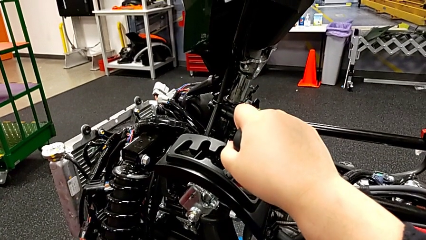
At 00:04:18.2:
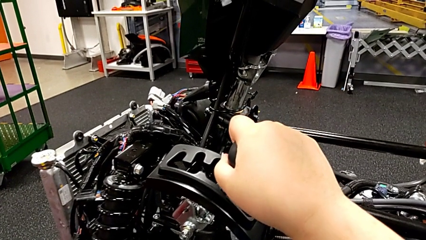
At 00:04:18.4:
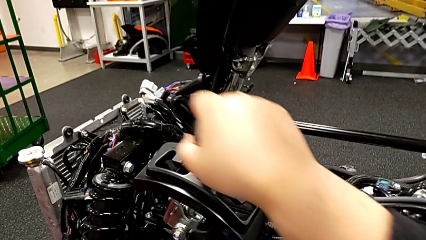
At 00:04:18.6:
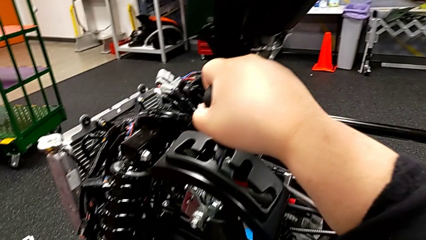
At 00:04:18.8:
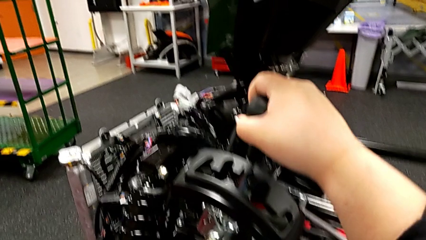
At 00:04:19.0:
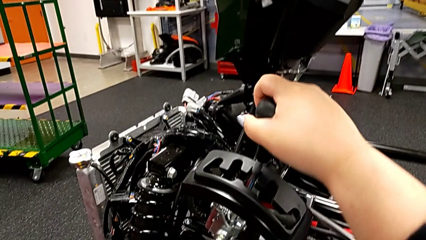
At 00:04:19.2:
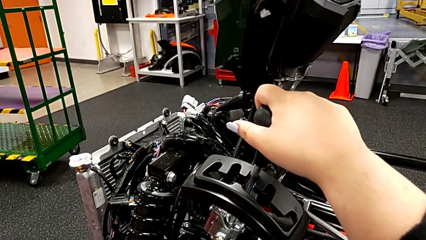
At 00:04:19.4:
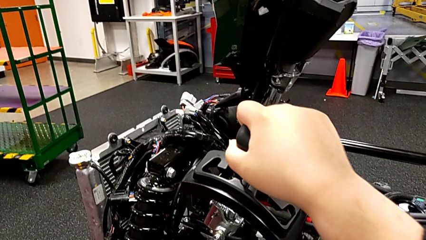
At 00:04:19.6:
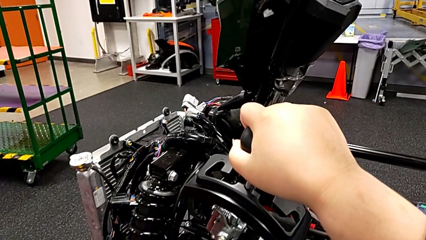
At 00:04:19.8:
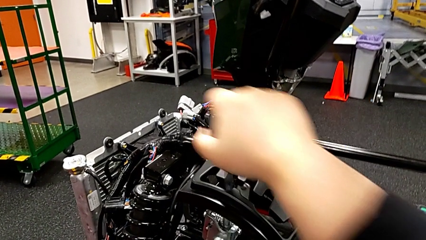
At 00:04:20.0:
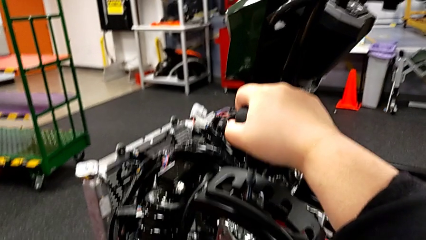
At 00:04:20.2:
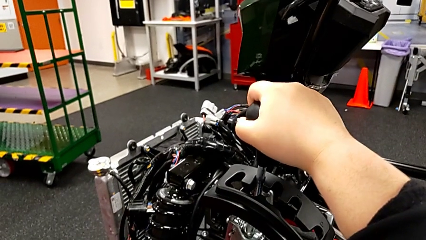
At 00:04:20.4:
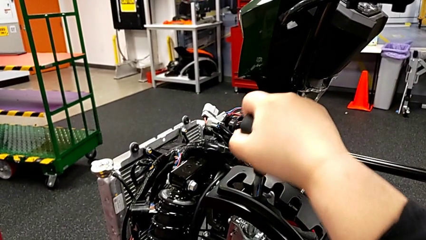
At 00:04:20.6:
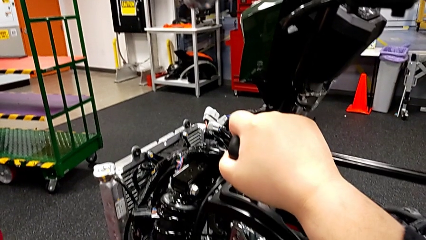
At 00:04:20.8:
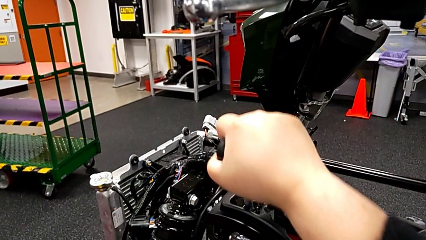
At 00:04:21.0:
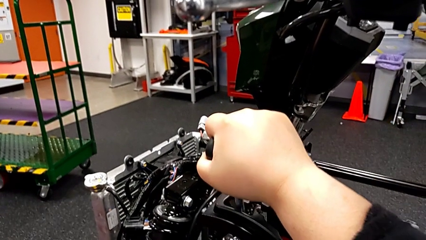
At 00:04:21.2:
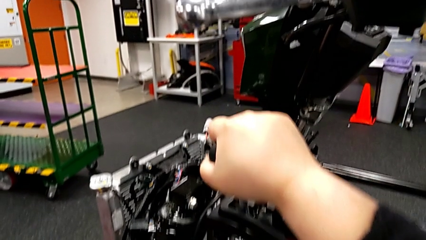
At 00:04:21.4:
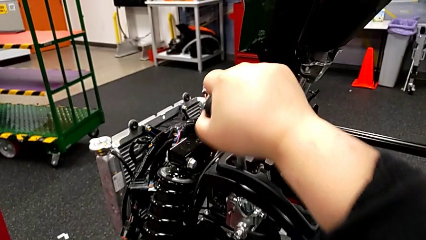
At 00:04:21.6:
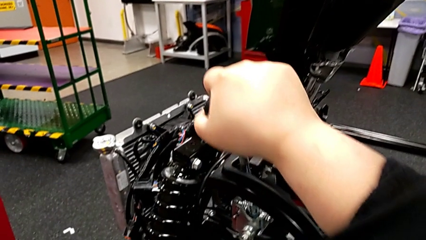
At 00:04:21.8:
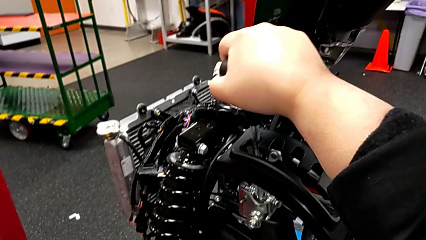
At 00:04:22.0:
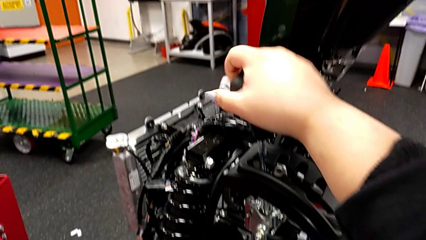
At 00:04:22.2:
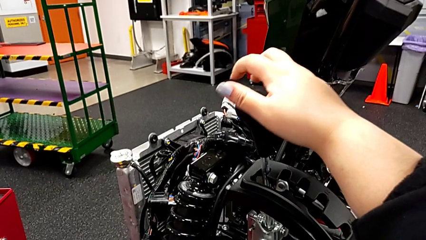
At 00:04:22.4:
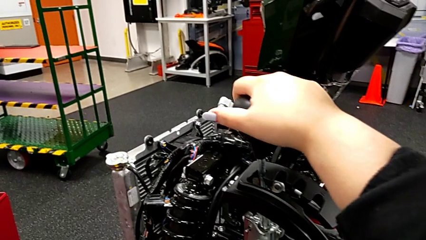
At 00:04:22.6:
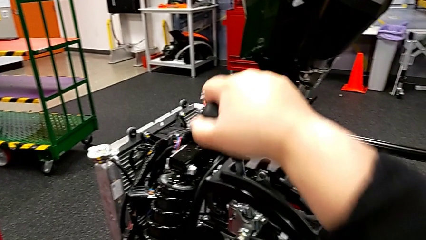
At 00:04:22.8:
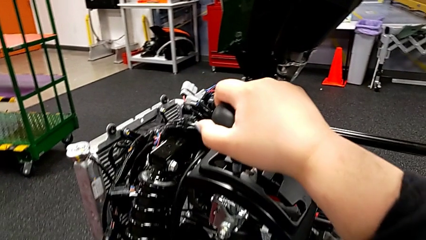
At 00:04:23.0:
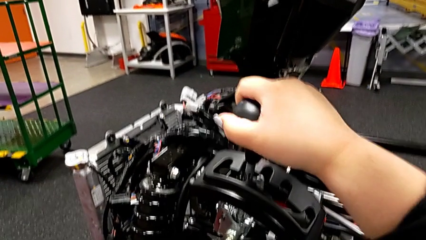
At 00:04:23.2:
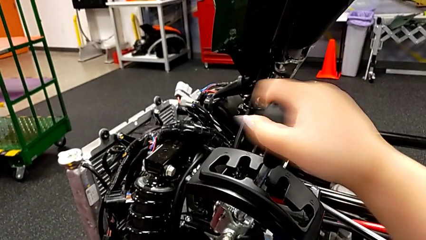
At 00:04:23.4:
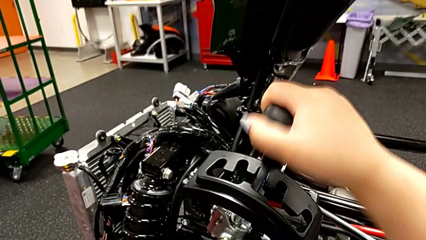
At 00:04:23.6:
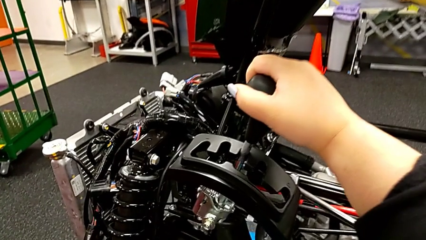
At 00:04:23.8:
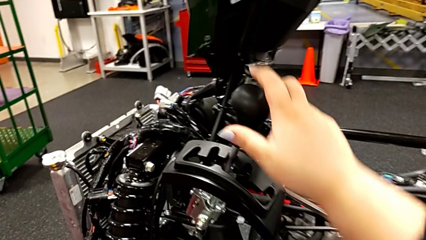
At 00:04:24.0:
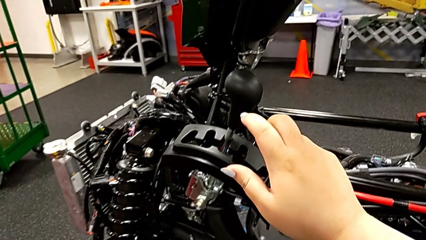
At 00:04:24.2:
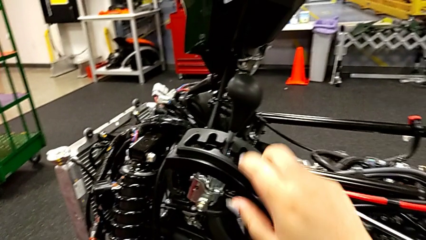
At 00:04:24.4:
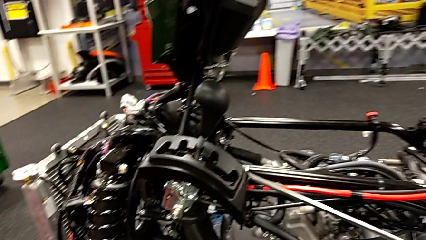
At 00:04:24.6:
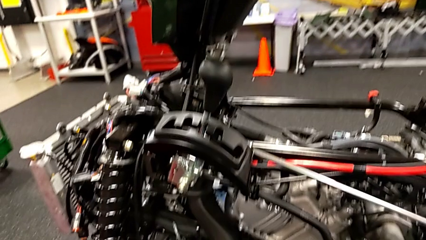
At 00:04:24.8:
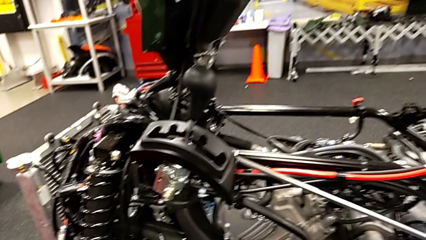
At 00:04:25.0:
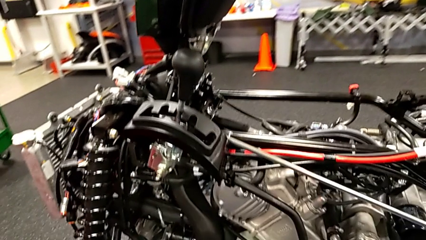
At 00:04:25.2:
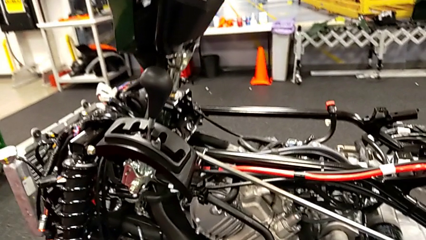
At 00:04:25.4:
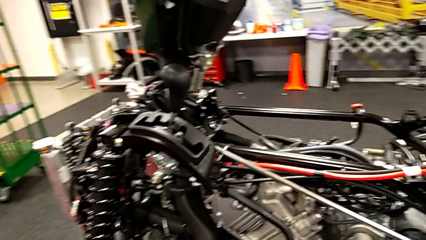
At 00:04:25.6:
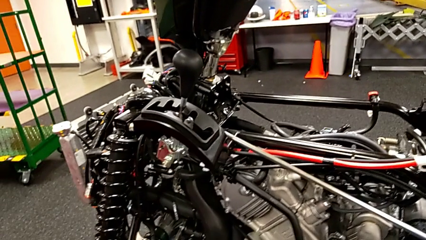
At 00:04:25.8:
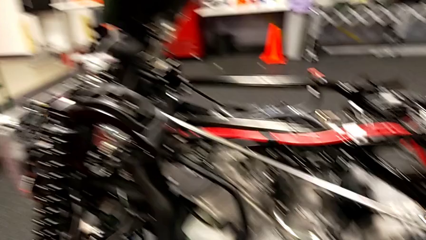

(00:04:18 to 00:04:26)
The camera wearer is shifting through all the gears. They shift the second lever, shift the third lever, shift the fourth lever and shift the lever.

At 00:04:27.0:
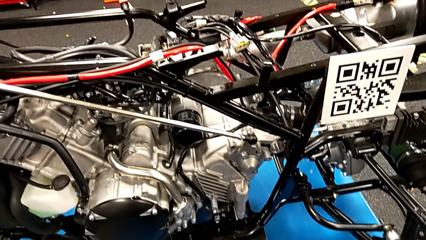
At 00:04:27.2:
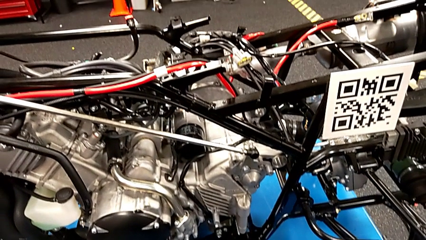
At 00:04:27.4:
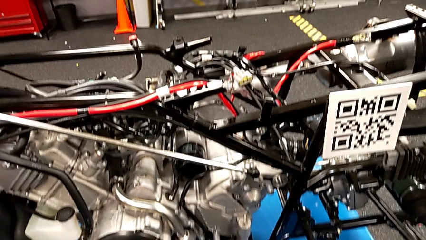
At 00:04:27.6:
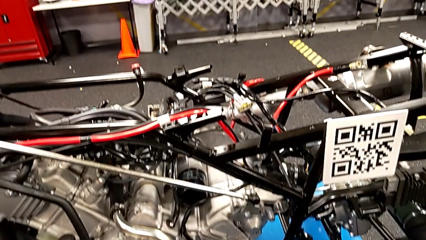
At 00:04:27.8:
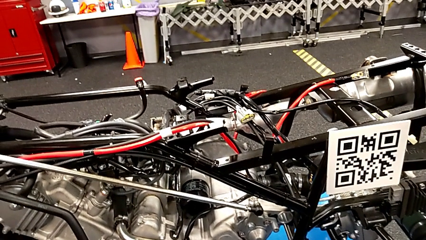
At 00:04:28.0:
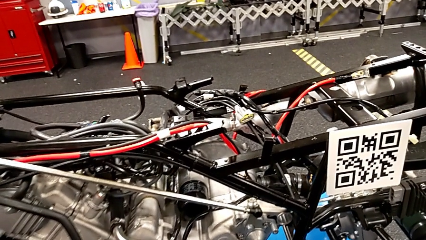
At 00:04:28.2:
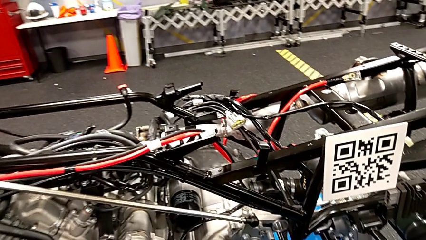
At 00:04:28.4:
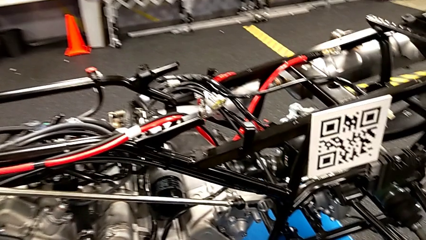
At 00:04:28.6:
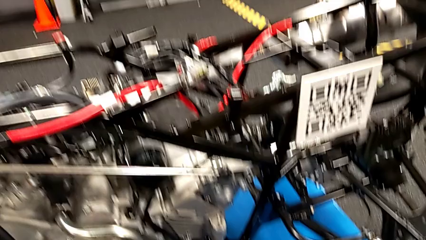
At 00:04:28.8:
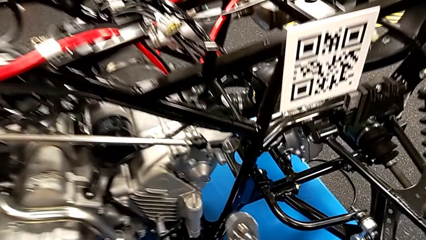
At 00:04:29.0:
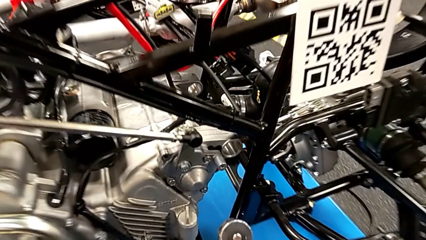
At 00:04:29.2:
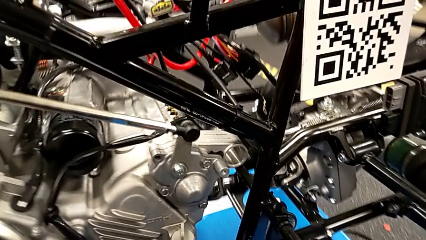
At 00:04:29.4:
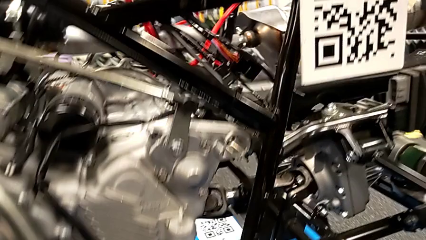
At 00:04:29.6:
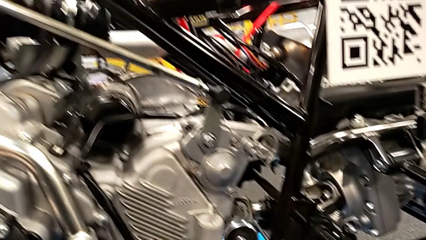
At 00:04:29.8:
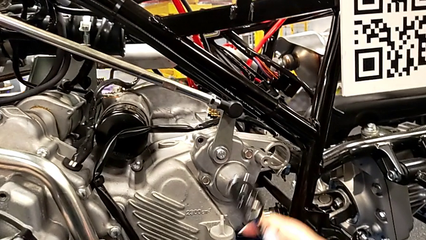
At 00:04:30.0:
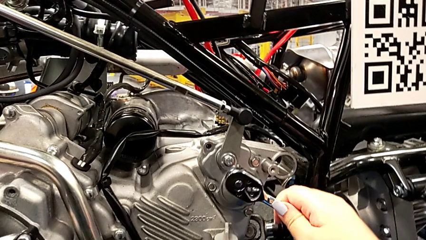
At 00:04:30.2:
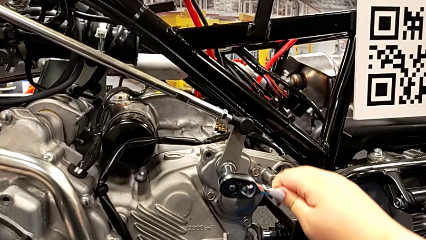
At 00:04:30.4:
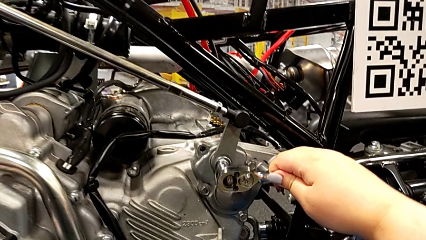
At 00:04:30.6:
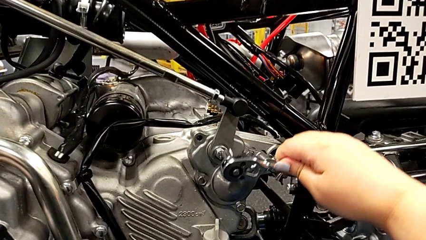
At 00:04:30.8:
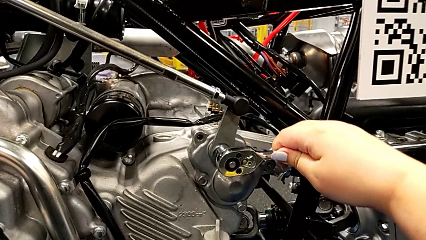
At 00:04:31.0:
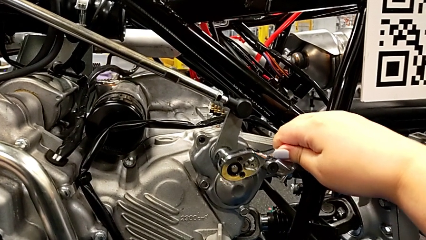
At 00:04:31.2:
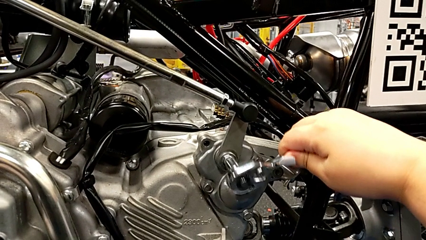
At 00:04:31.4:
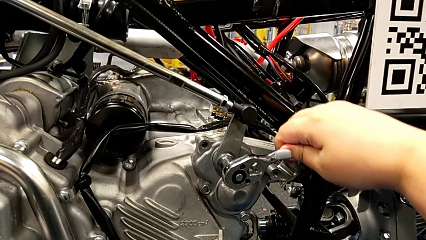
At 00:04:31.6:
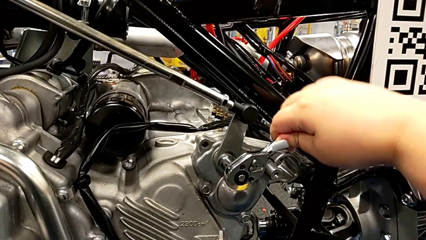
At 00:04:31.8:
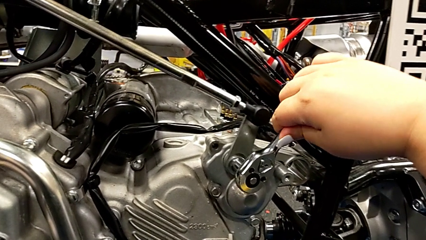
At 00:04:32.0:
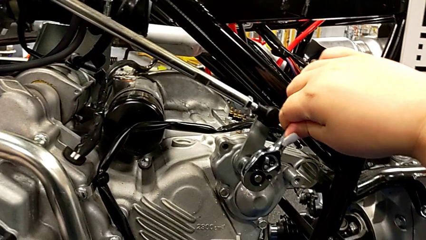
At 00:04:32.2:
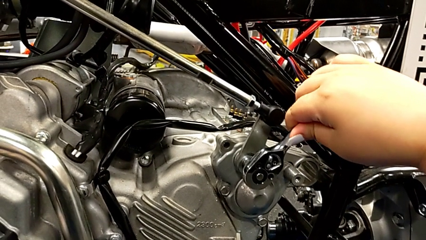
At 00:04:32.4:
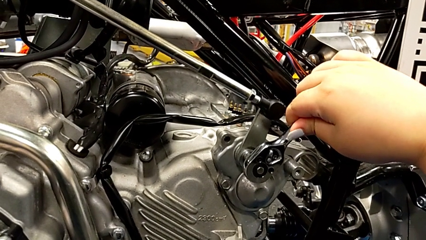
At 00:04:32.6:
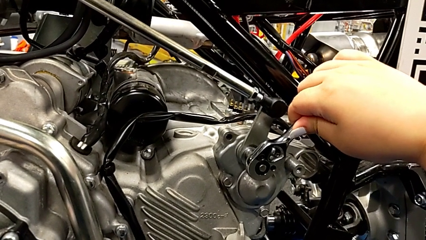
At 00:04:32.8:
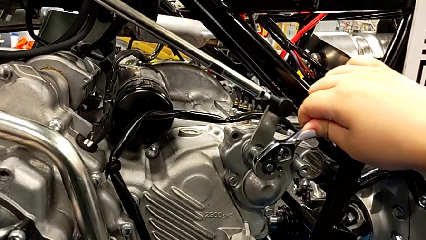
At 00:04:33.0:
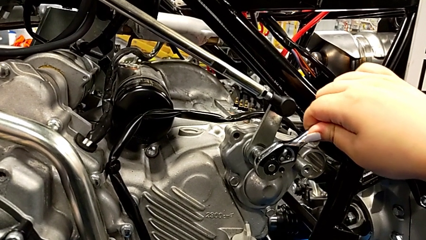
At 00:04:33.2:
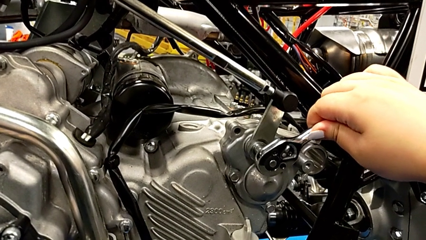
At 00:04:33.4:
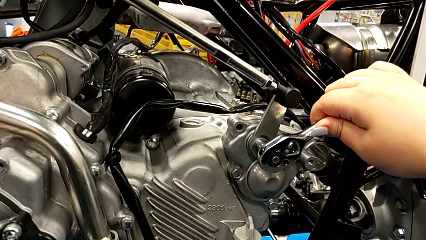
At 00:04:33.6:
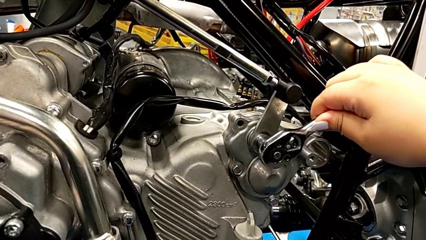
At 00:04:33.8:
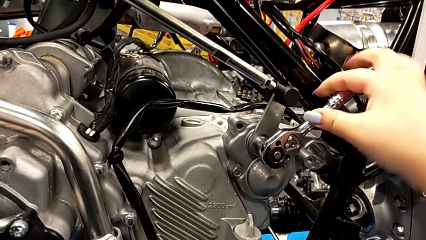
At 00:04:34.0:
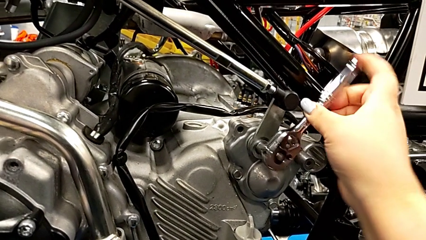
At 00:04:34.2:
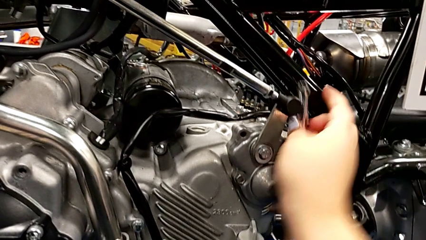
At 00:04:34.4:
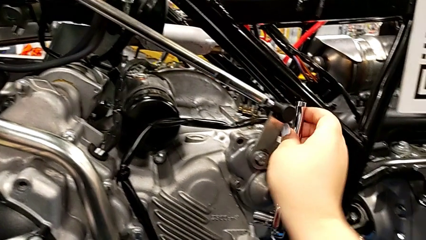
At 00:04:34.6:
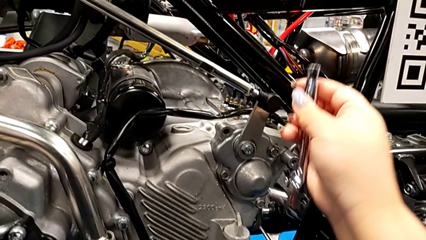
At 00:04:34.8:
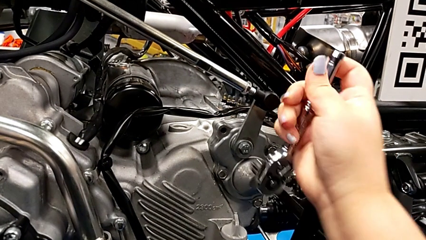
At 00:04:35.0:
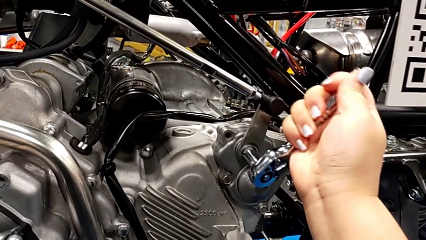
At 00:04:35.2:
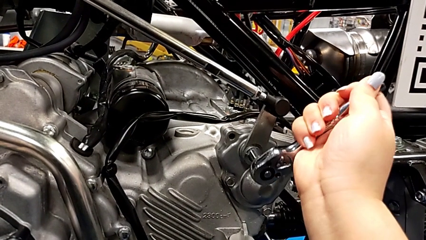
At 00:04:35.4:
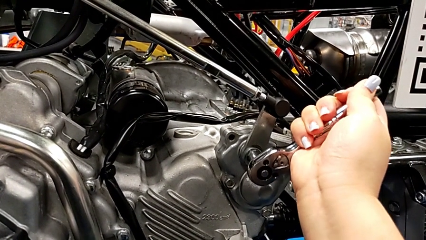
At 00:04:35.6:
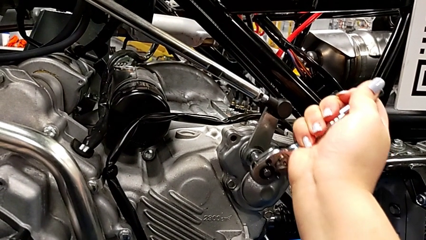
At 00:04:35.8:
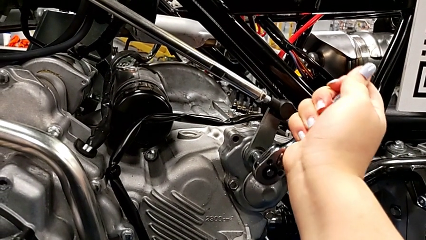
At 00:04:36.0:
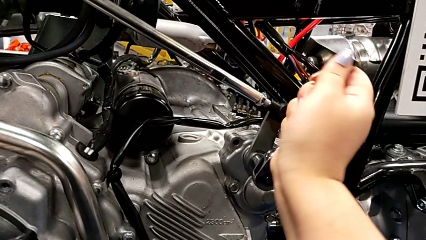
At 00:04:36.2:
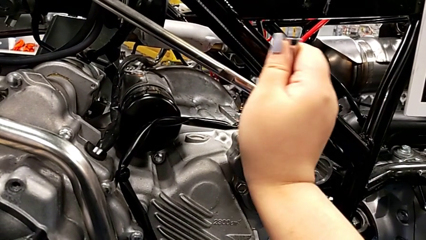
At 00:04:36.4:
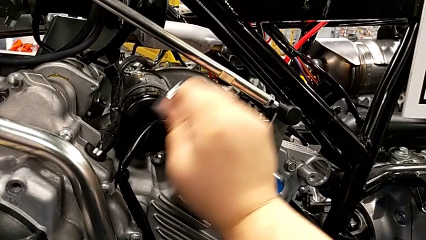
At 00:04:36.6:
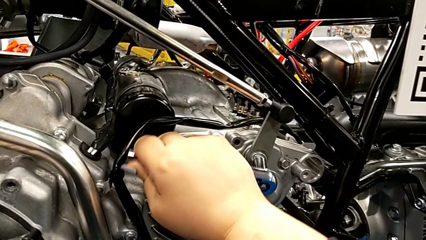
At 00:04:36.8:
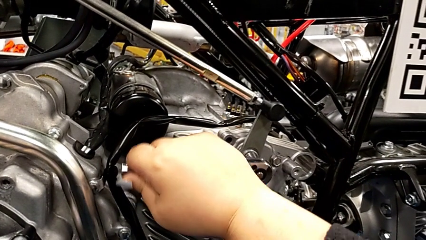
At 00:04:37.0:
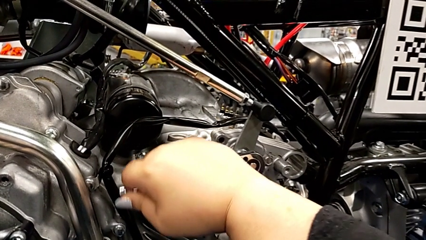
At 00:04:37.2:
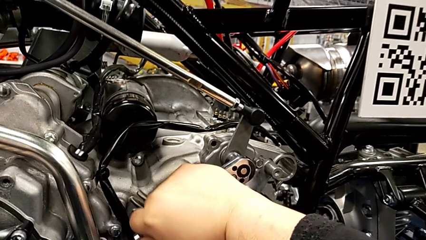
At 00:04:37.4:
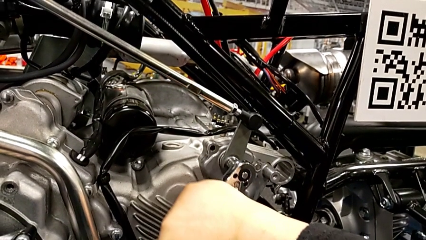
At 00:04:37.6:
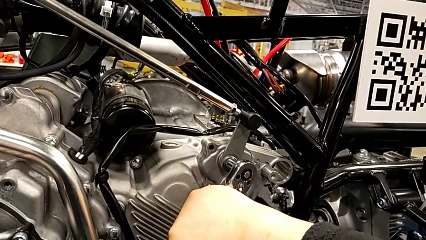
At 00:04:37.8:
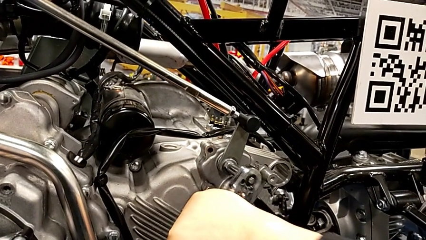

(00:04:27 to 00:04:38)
The camera wearer is detaching the screw using the ratchet. They insert the ratchet and wrongly unscrew the bolt.
